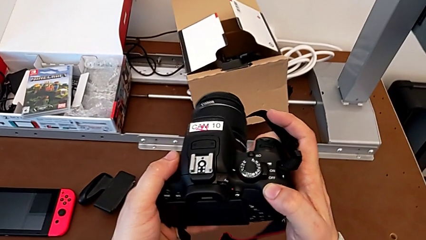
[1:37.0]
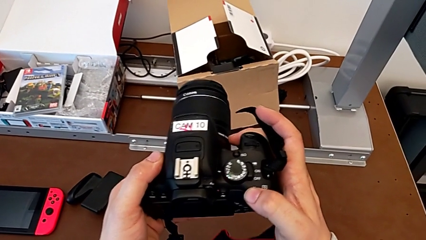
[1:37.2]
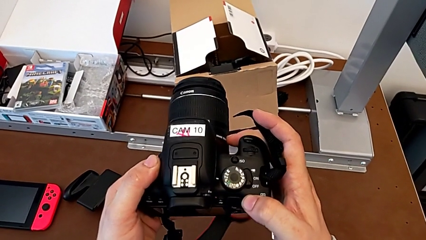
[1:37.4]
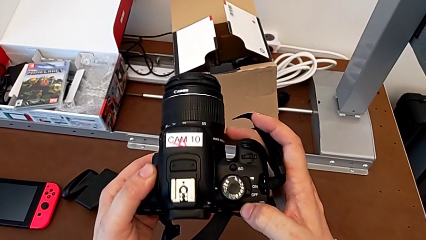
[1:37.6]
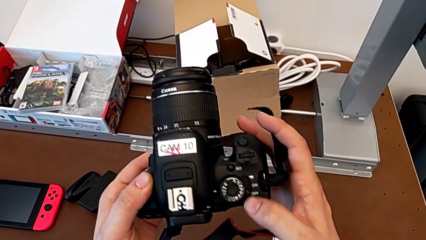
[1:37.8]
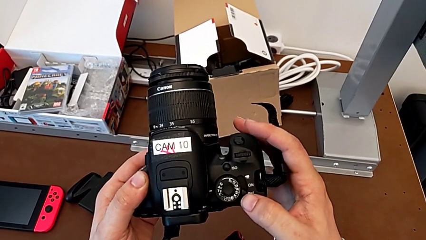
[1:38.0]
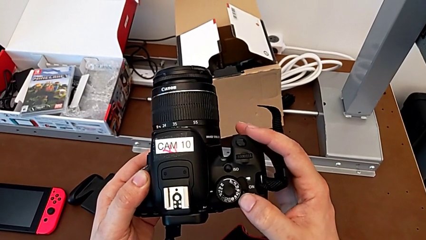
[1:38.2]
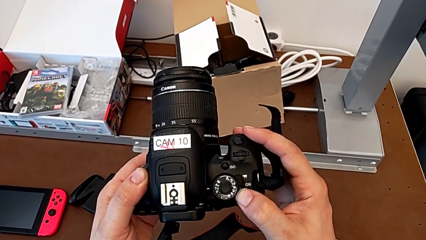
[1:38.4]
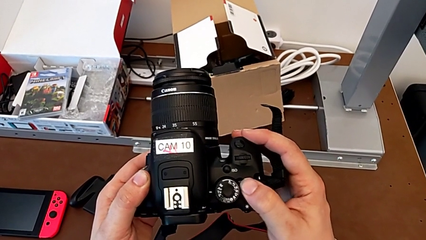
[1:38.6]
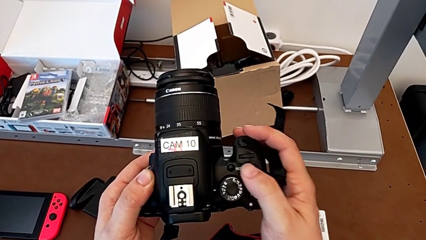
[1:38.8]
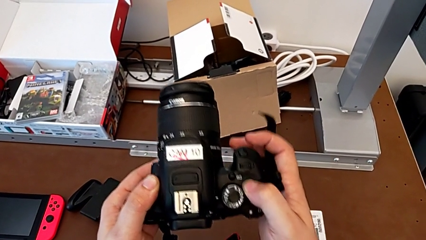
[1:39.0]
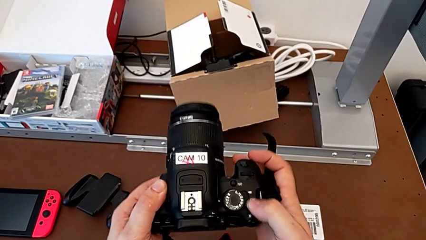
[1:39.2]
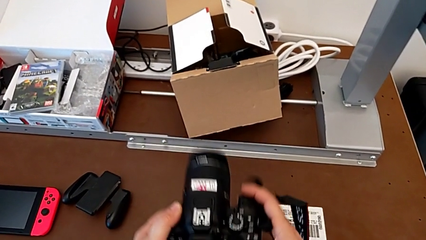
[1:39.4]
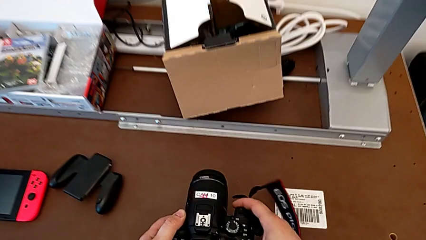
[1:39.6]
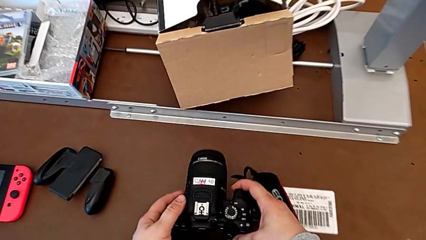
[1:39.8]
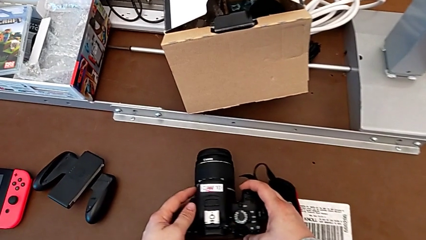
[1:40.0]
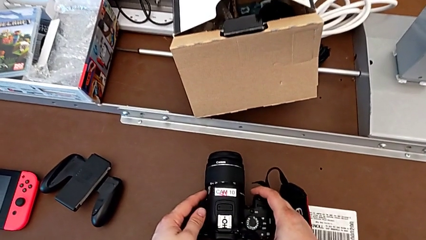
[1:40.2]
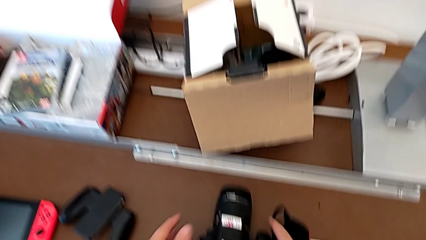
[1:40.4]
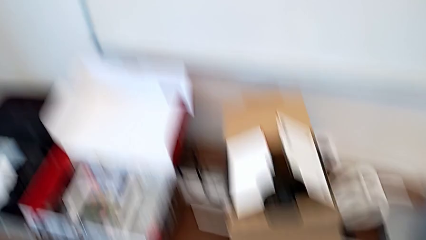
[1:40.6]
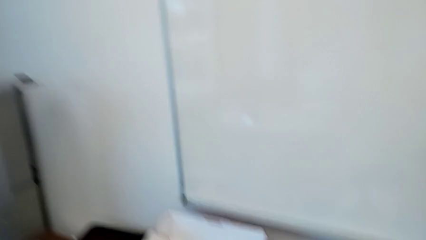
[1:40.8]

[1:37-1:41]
The camera wearer is changing the SD card in the DSLR. They press the top button twice and place the black DSLR.
